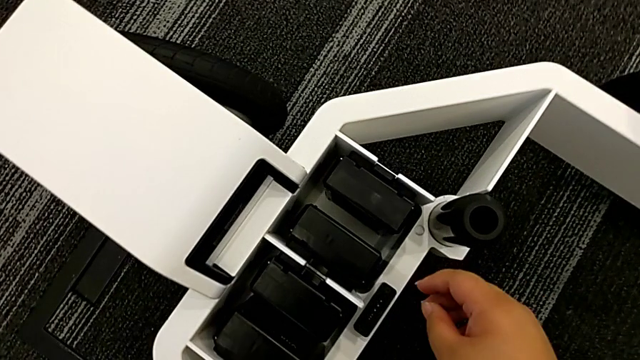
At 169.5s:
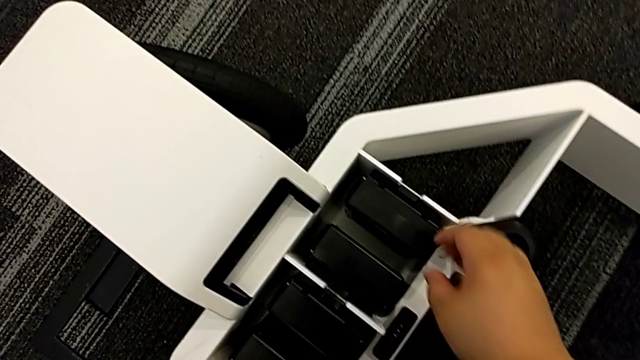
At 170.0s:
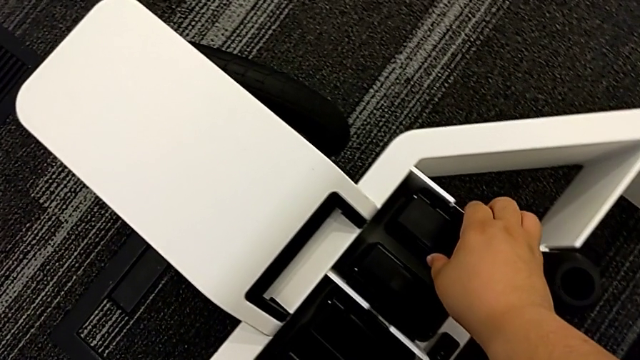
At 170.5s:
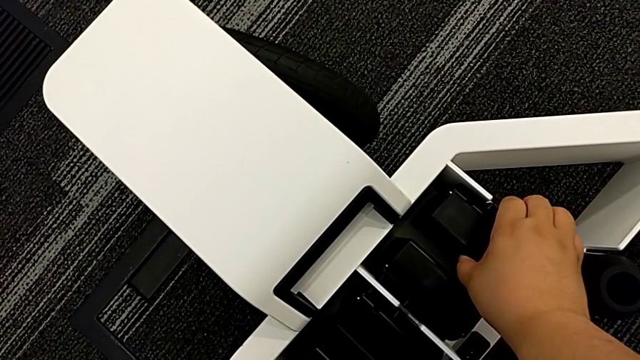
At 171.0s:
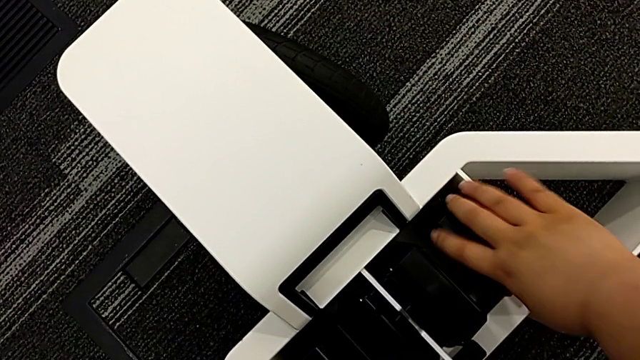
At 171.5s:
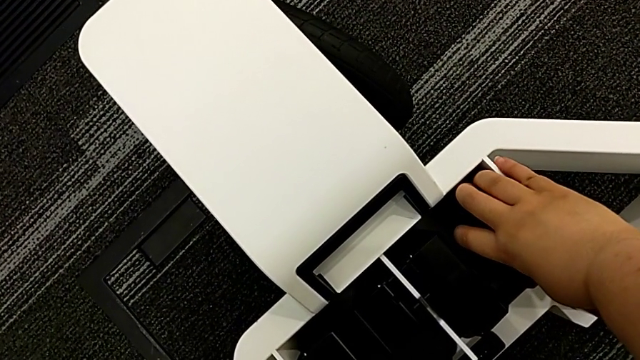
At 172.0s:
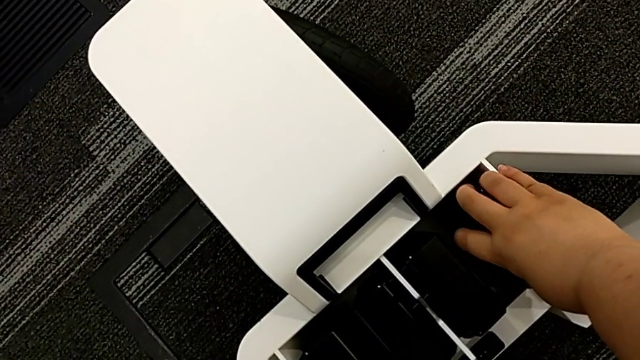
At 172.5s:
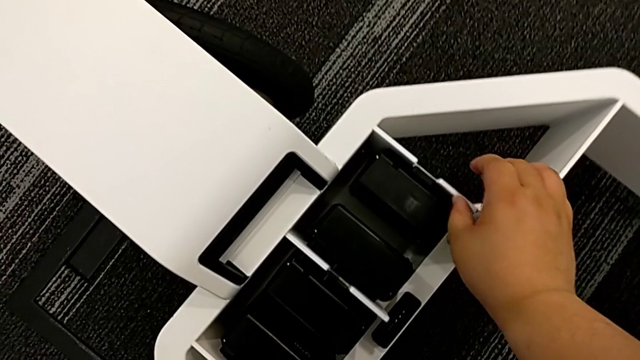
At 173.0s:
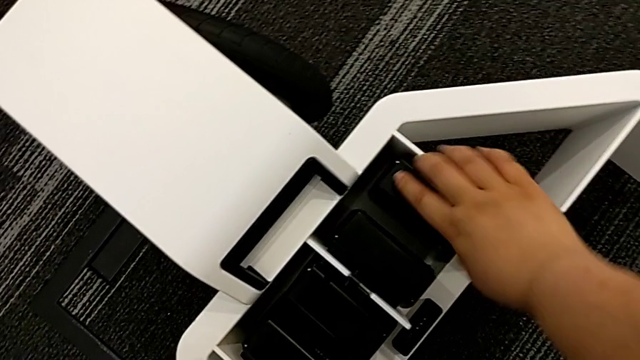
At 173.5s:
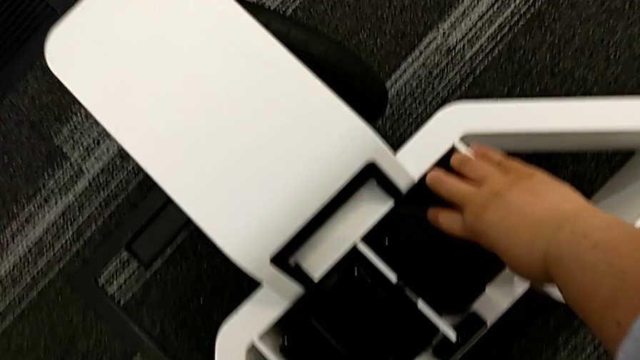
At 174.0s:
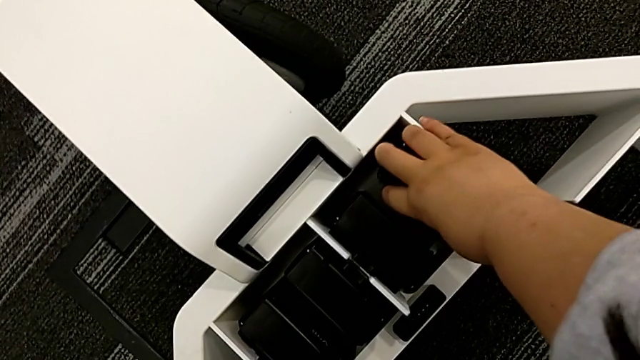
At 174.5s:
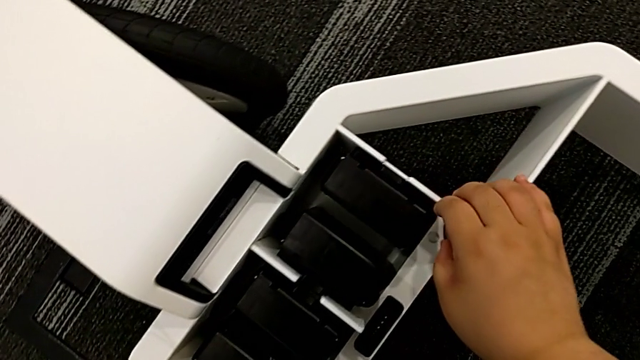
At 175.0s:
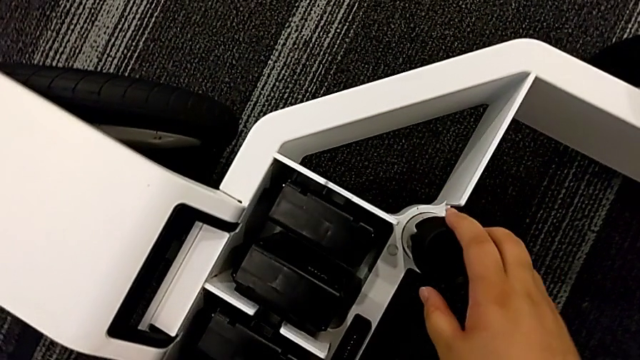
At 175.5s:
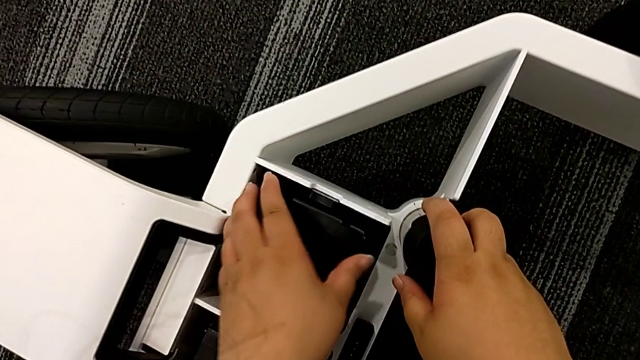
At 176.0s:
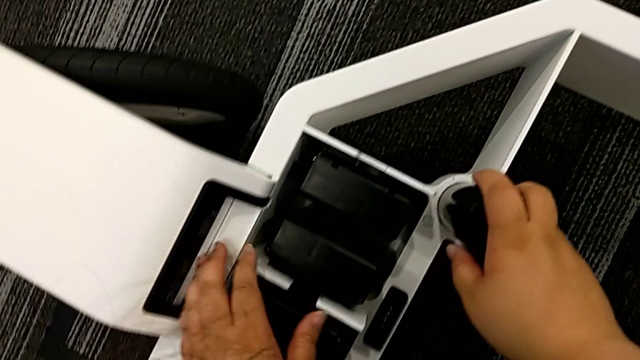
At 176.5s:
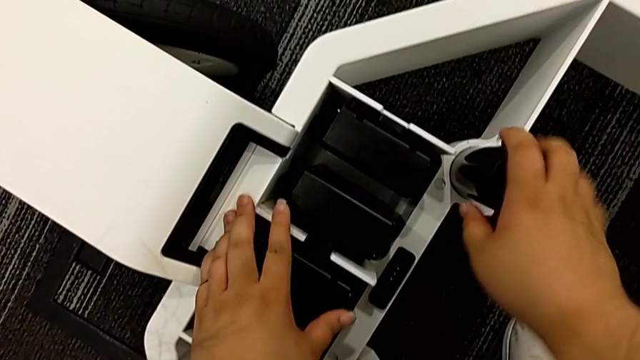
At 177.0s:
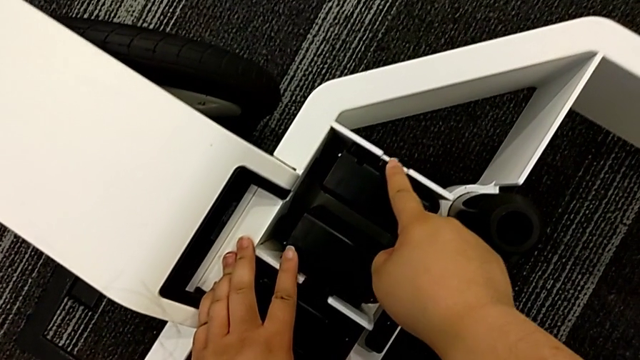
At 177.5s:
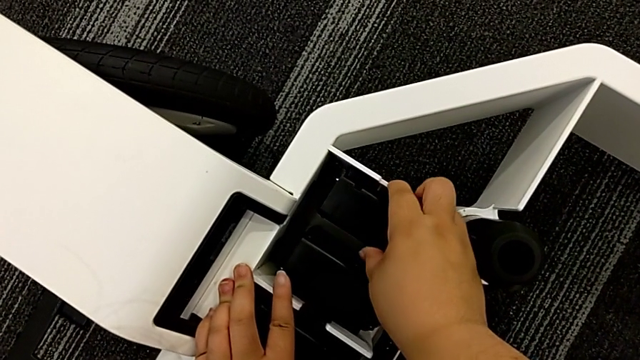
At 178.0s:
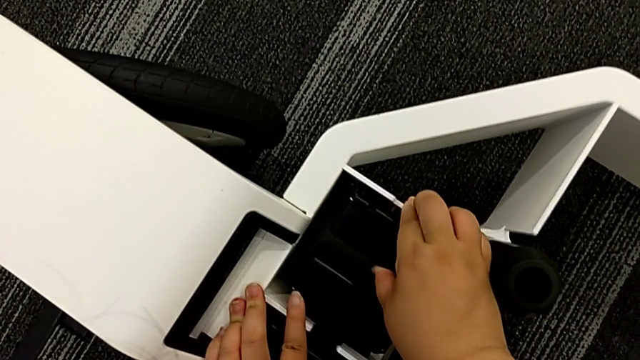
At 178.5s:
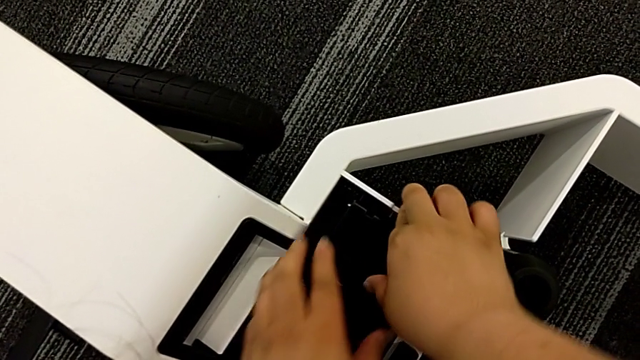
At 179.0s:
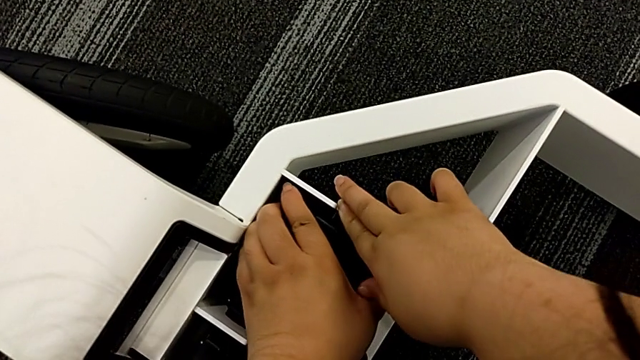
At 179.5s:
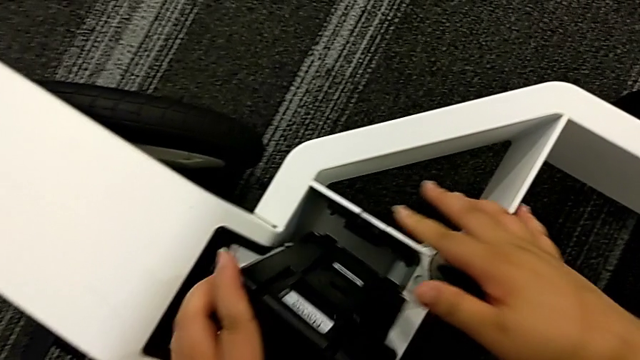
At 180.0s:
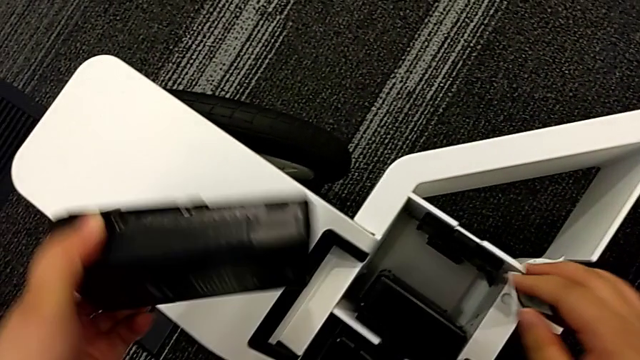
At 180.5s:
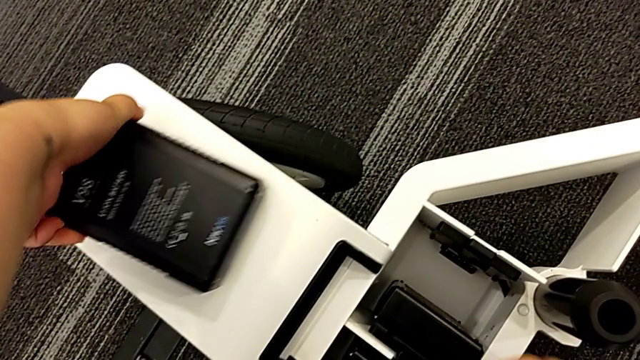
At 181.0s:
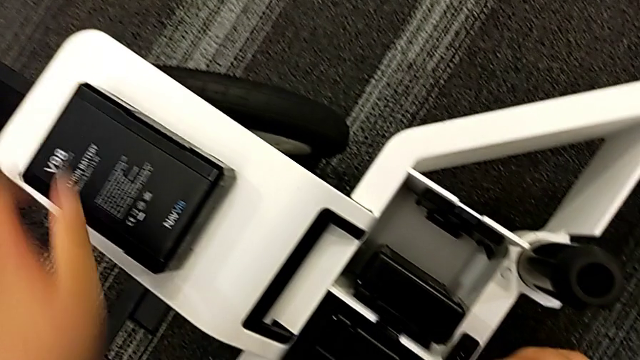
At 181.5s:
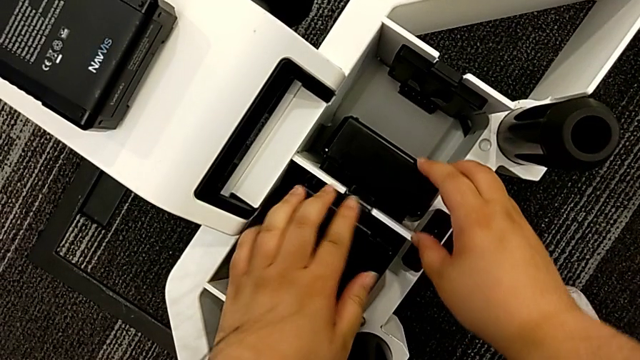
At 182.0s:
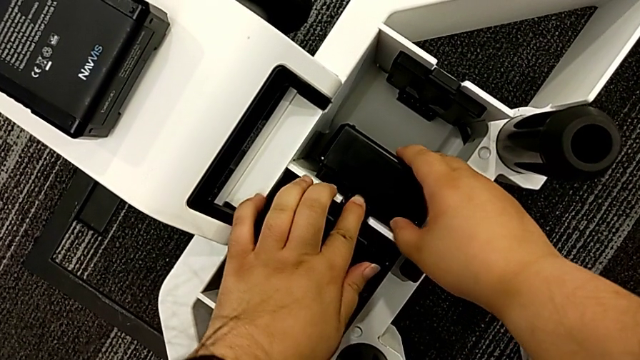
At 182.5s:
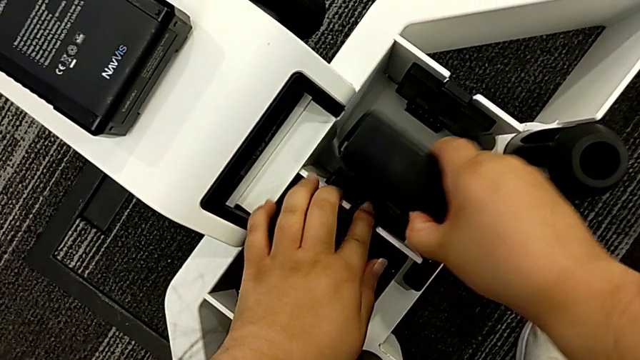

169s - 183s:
The camera wearer is removing all the batteries. They withdraw the battery, place it and withdraw it.

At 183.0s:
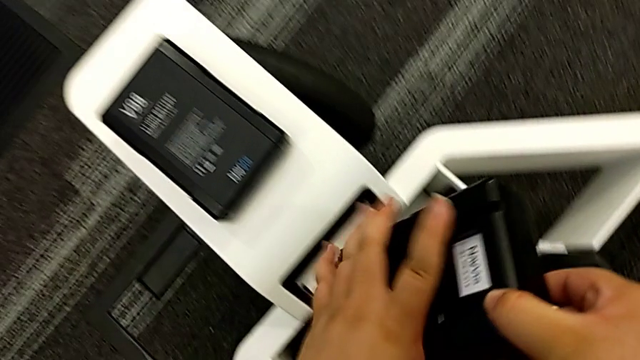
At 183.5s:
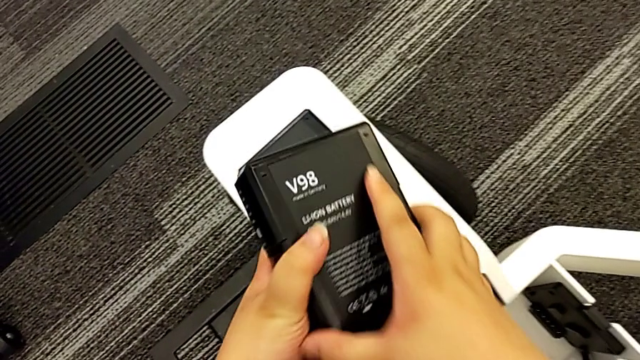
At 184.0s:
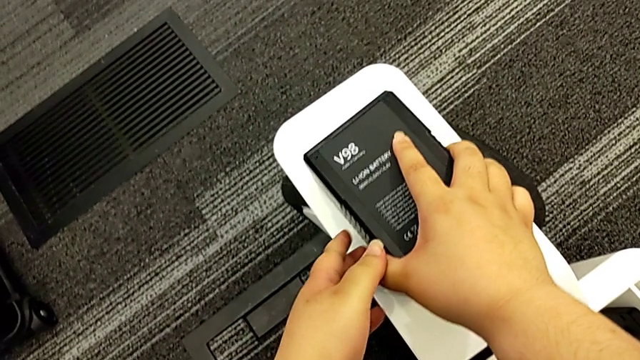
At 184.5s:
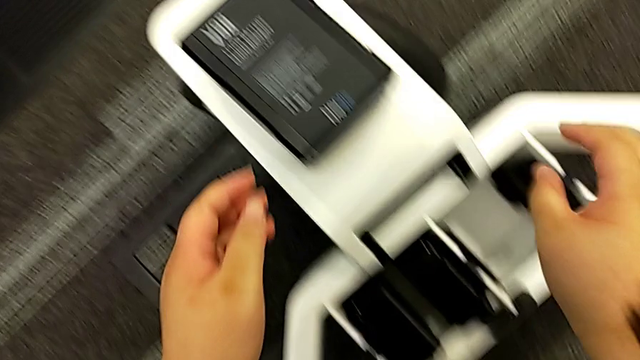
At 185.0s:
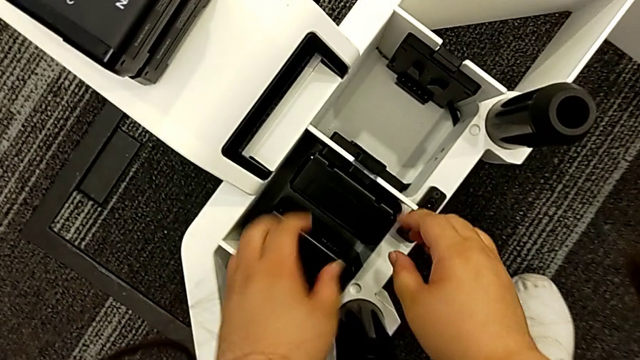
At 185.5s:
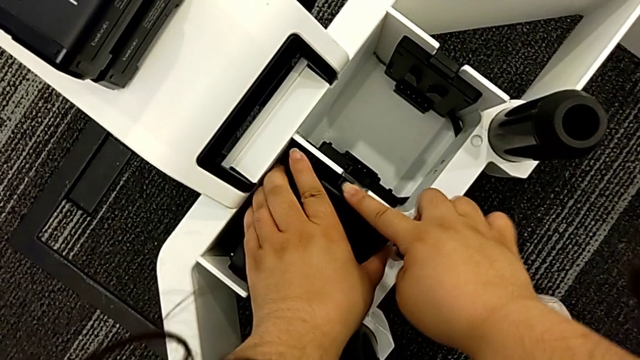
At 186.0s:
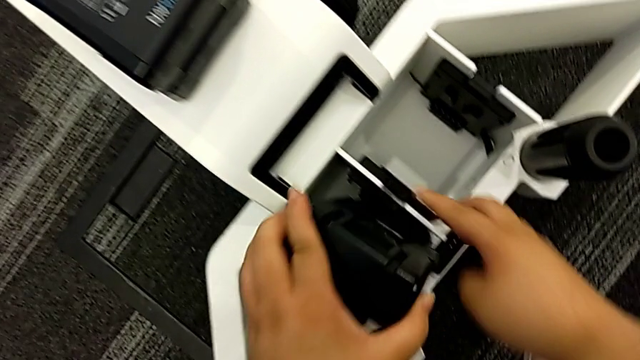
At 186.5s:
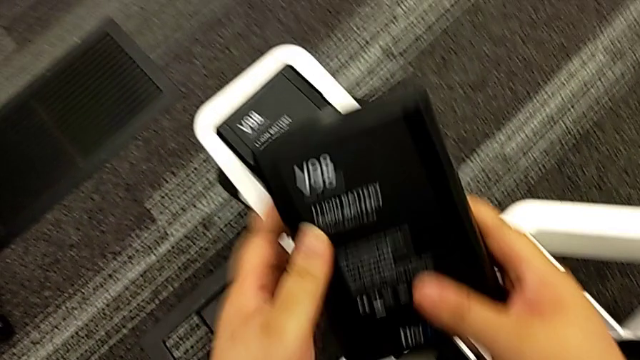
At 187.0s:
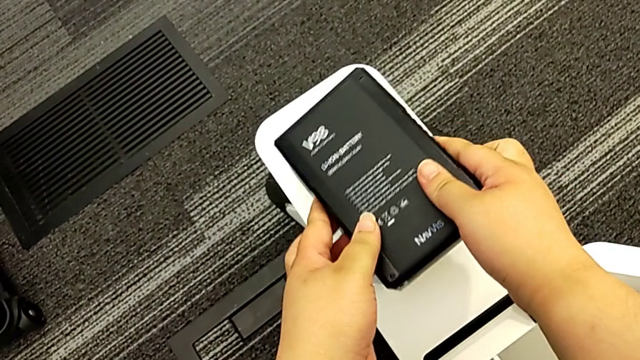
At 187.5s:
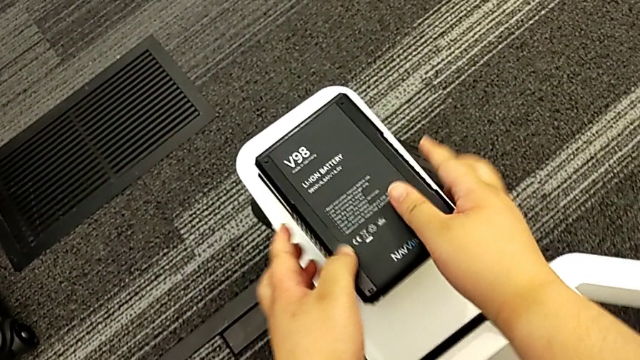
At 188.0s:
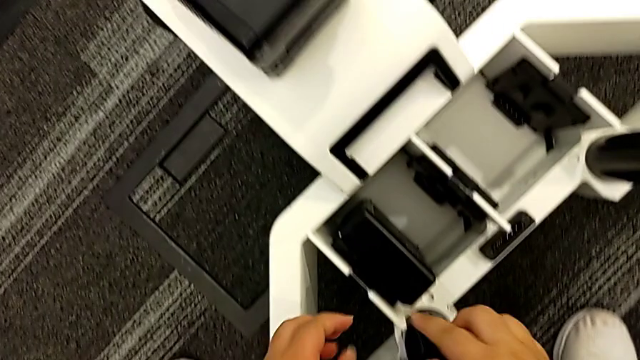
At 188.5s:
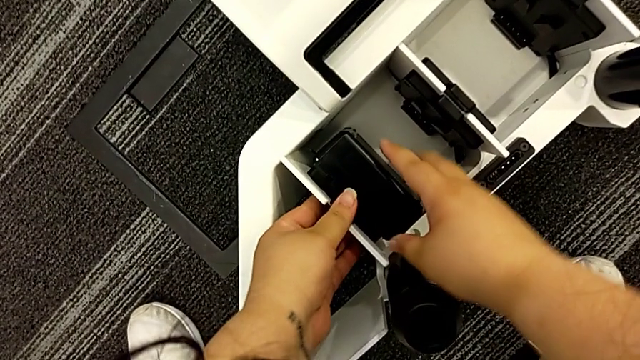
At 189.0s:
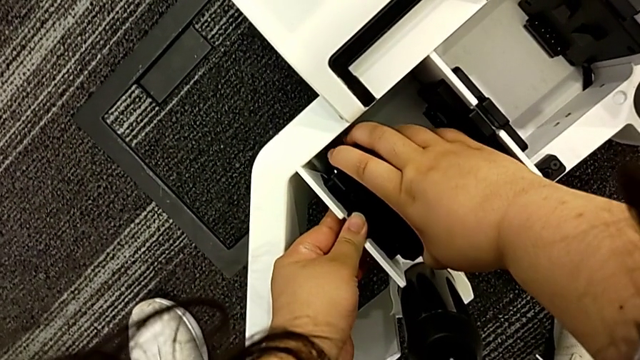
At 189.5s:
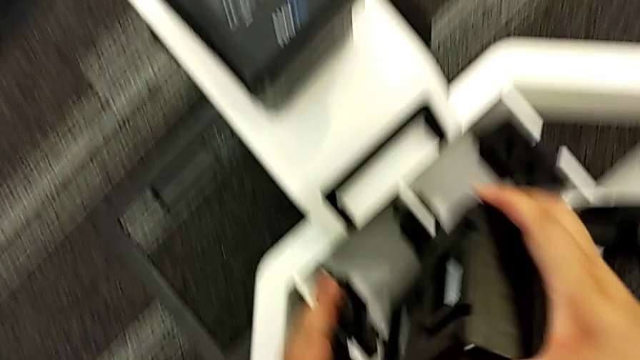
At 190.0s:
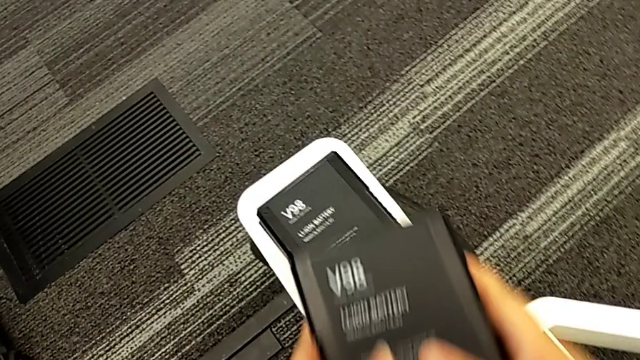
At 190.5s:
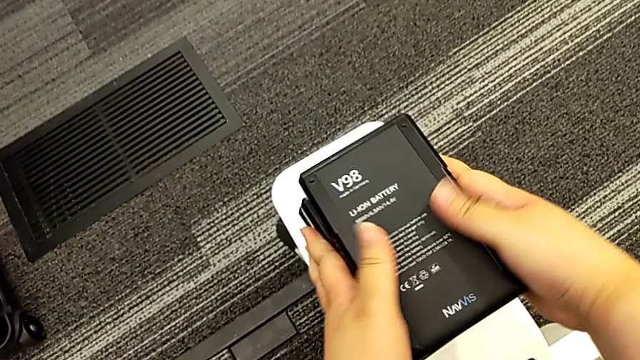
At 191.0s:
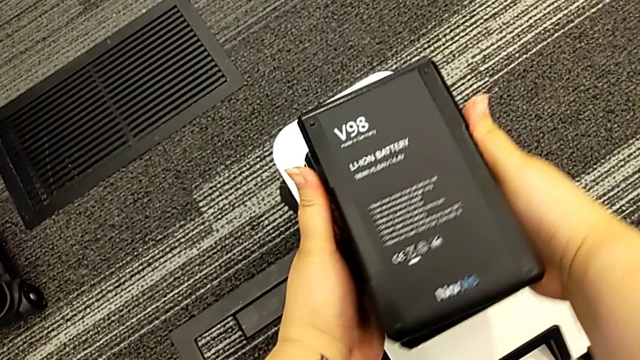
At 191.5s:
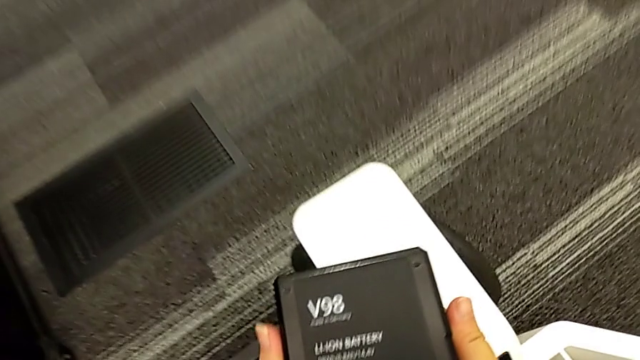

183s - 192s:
The camera wearer is removing all the batteries. They place the battery, withdraw it, place it, withdraw it and place it.
